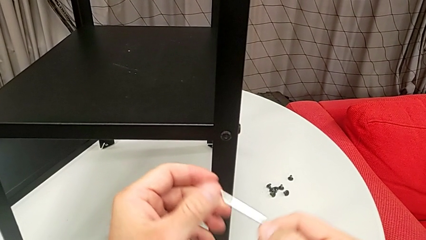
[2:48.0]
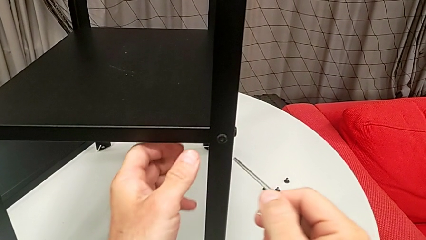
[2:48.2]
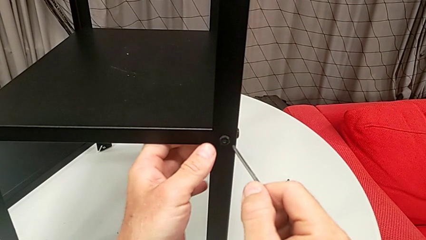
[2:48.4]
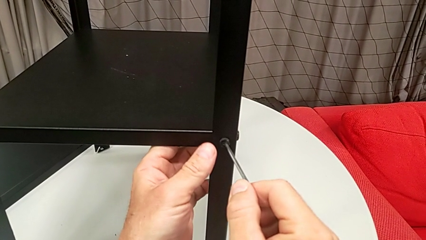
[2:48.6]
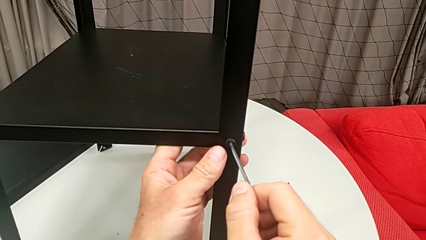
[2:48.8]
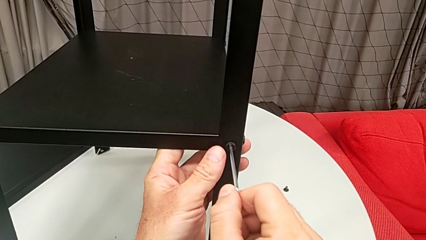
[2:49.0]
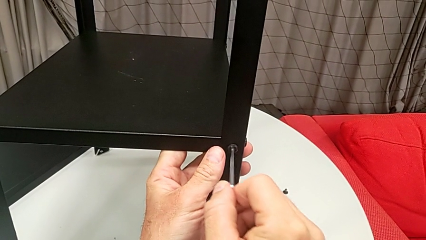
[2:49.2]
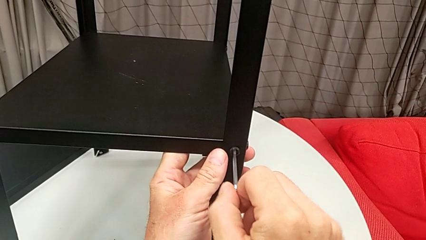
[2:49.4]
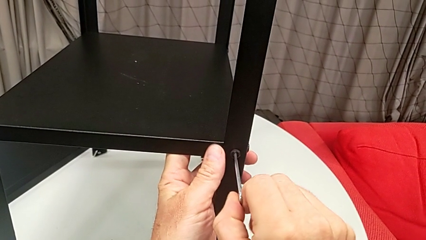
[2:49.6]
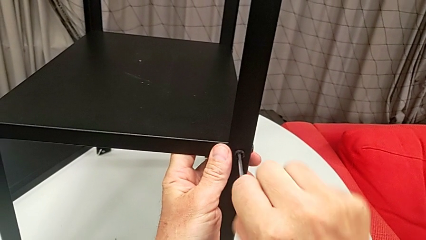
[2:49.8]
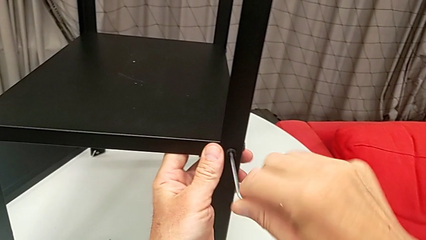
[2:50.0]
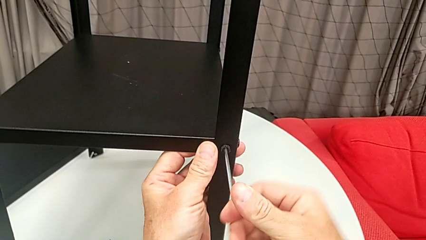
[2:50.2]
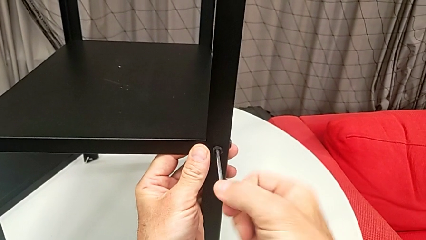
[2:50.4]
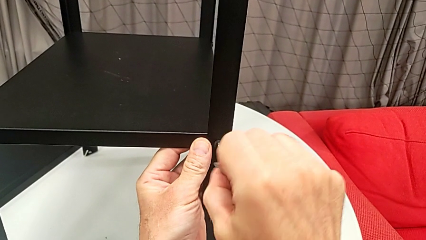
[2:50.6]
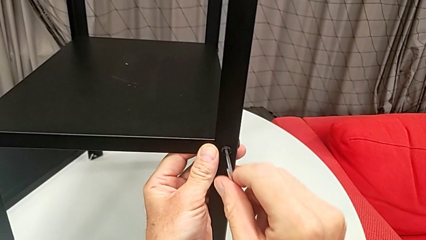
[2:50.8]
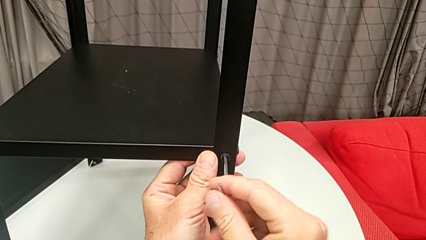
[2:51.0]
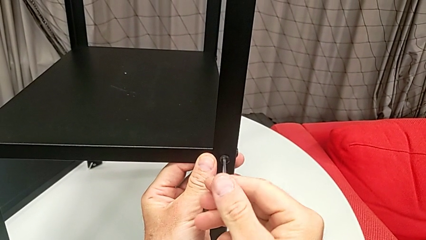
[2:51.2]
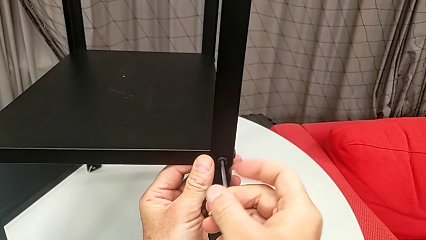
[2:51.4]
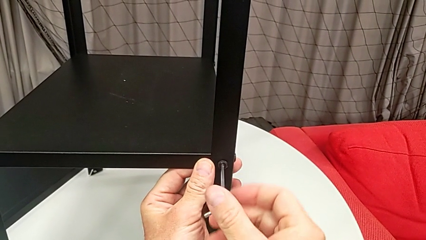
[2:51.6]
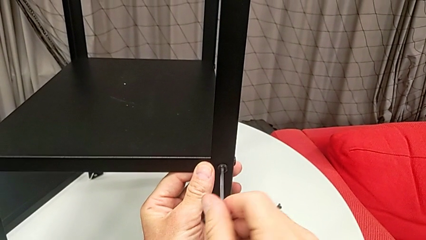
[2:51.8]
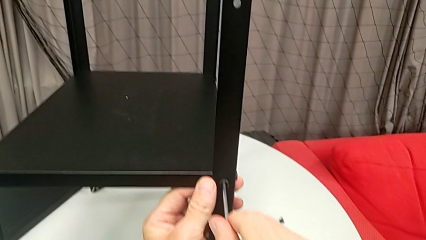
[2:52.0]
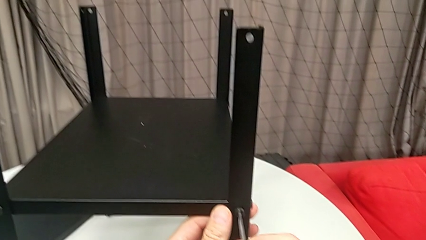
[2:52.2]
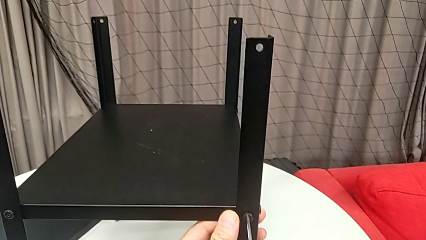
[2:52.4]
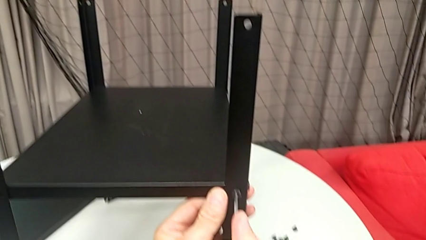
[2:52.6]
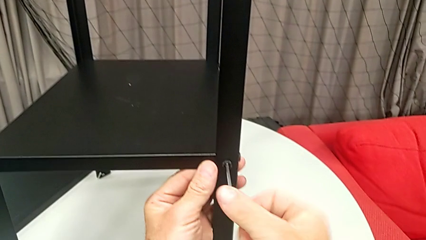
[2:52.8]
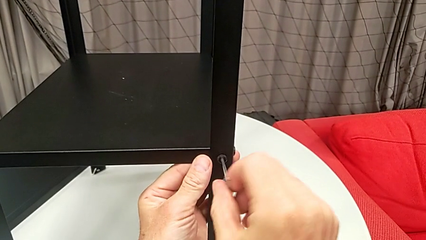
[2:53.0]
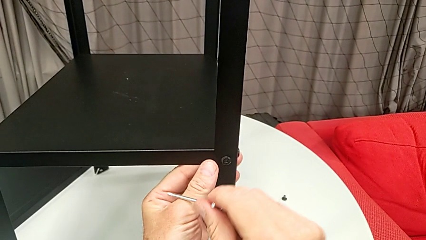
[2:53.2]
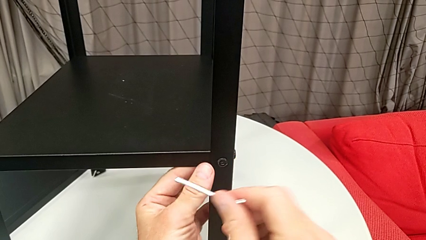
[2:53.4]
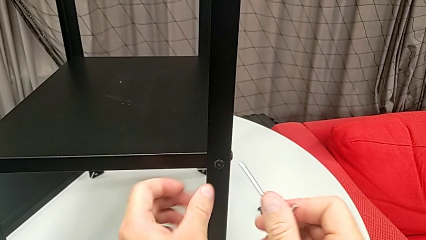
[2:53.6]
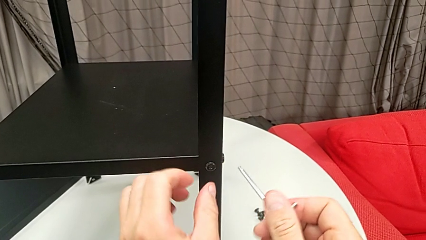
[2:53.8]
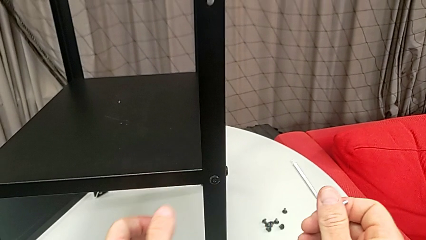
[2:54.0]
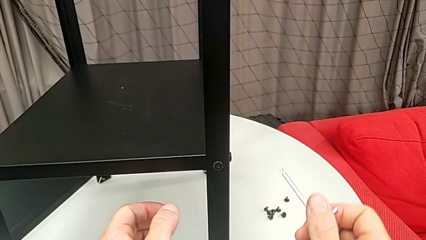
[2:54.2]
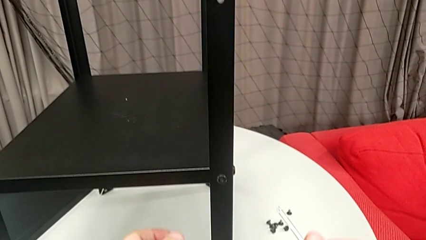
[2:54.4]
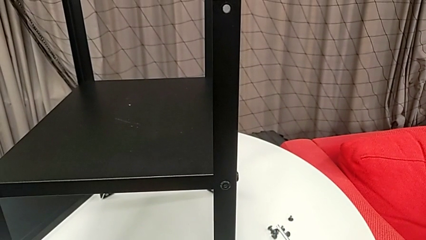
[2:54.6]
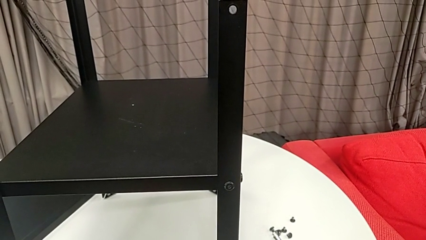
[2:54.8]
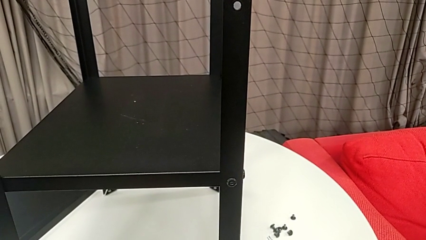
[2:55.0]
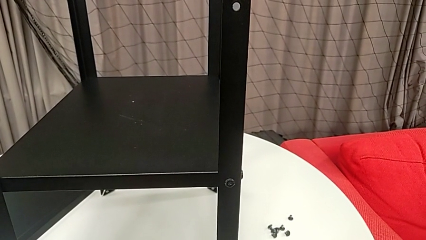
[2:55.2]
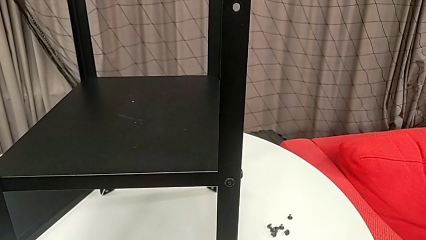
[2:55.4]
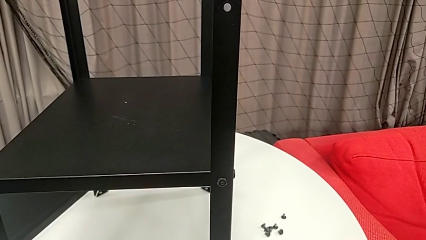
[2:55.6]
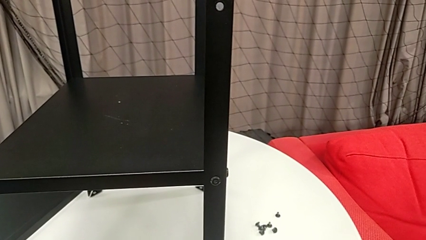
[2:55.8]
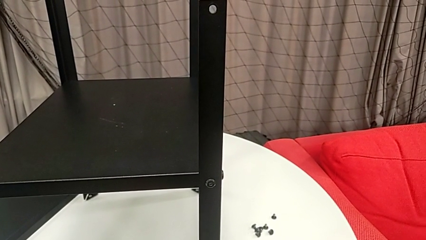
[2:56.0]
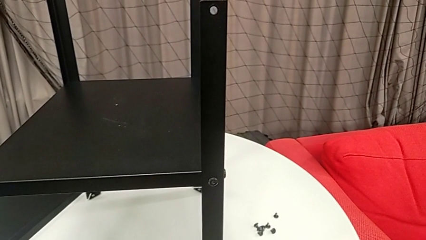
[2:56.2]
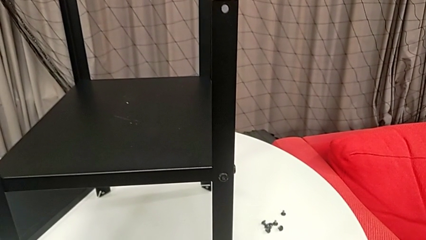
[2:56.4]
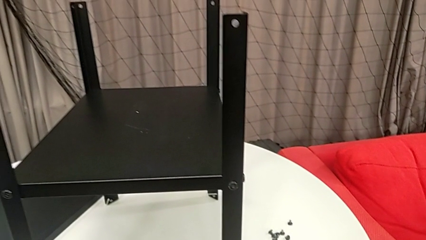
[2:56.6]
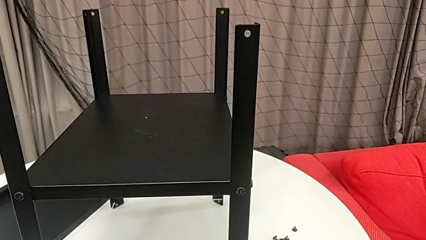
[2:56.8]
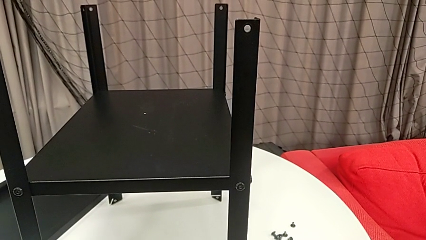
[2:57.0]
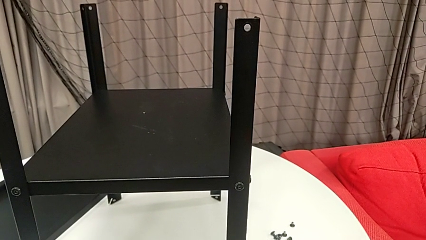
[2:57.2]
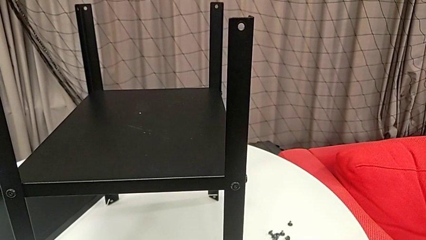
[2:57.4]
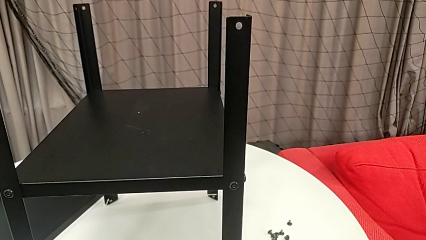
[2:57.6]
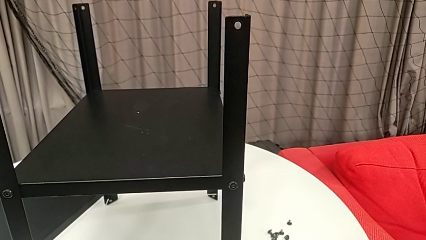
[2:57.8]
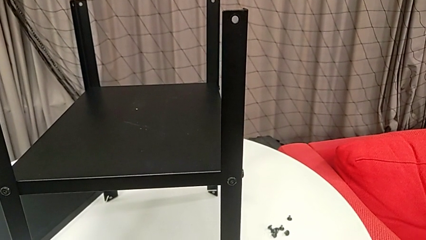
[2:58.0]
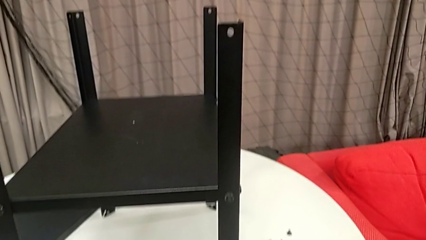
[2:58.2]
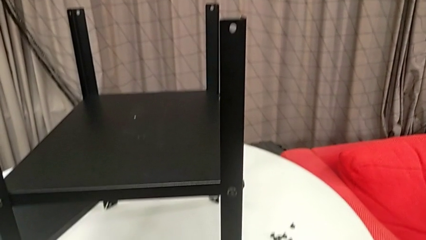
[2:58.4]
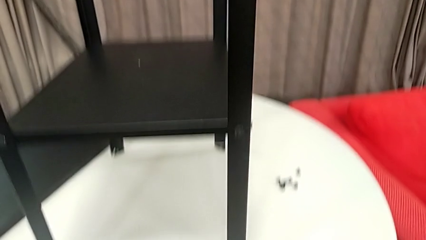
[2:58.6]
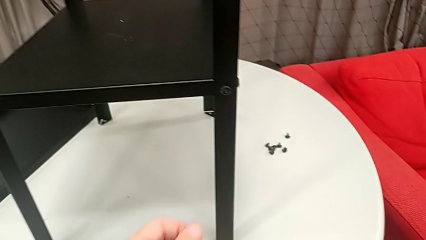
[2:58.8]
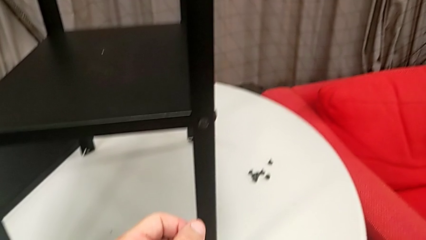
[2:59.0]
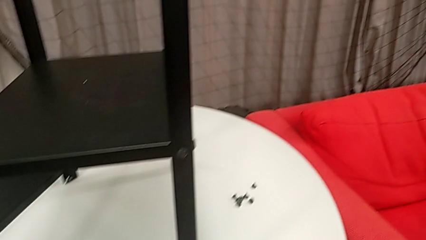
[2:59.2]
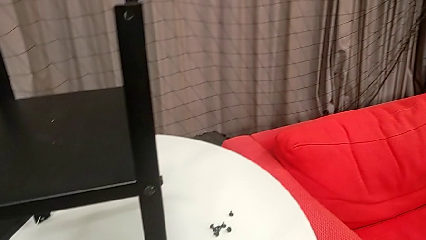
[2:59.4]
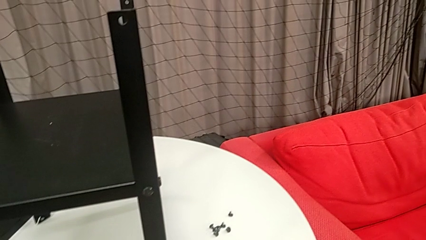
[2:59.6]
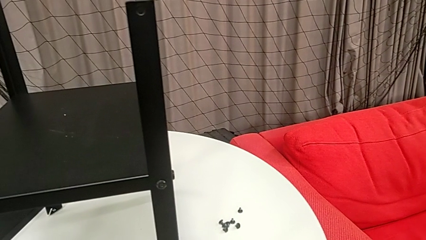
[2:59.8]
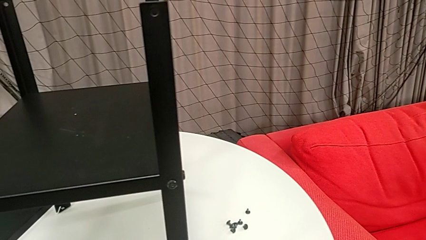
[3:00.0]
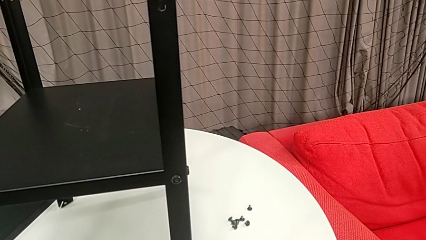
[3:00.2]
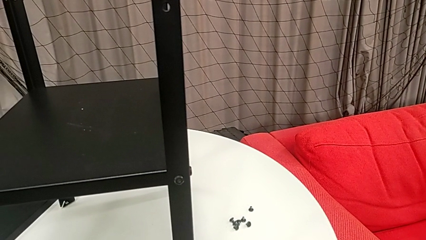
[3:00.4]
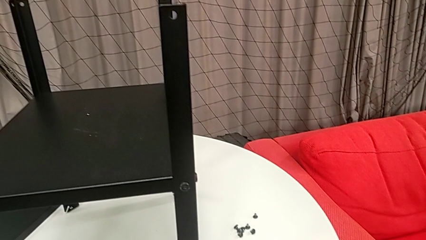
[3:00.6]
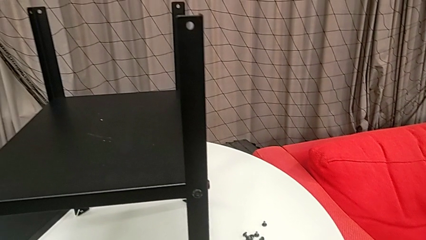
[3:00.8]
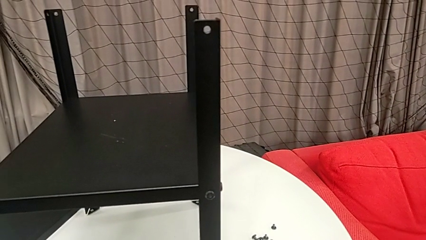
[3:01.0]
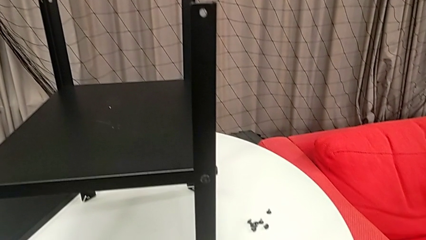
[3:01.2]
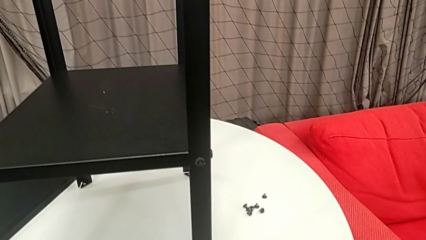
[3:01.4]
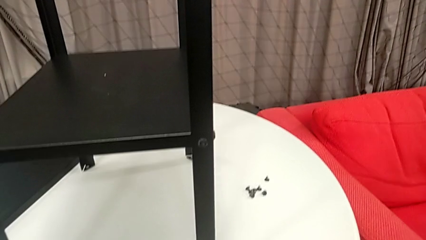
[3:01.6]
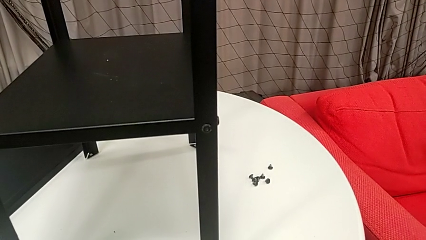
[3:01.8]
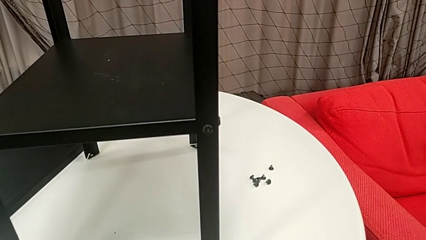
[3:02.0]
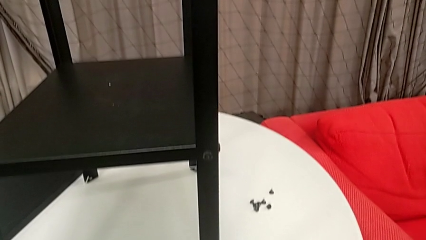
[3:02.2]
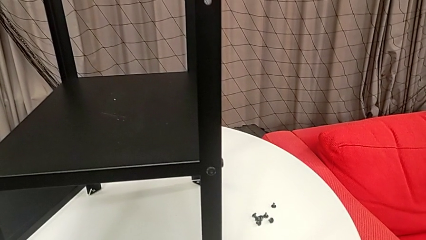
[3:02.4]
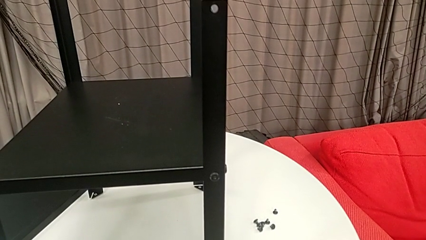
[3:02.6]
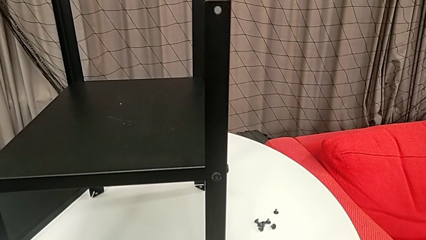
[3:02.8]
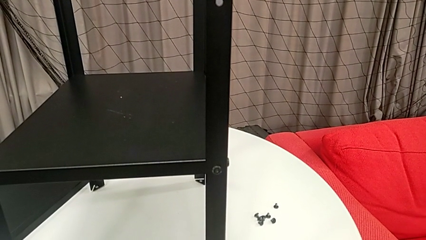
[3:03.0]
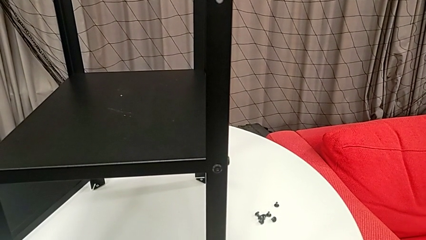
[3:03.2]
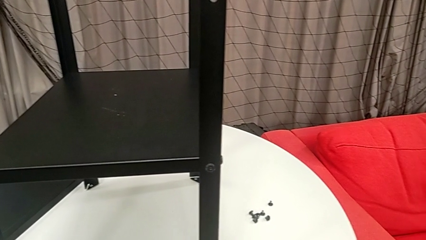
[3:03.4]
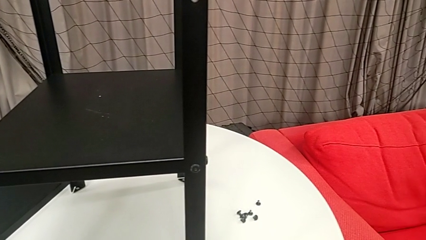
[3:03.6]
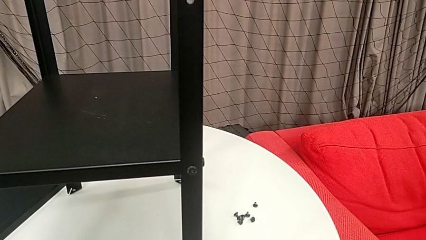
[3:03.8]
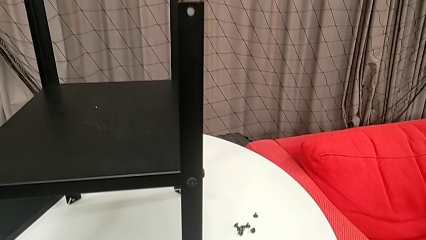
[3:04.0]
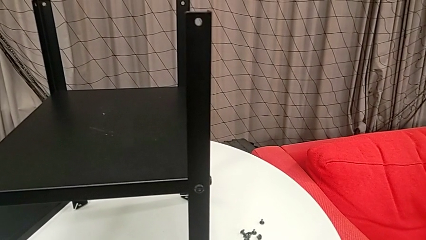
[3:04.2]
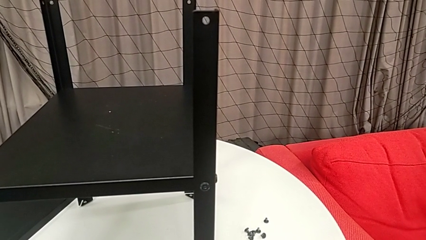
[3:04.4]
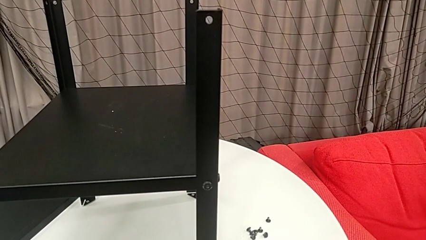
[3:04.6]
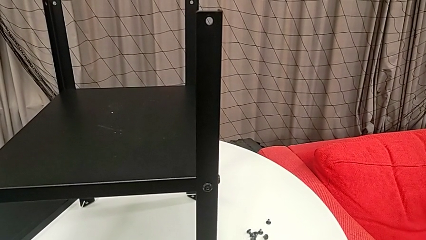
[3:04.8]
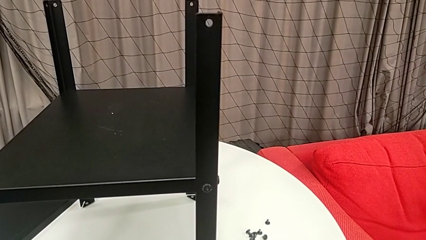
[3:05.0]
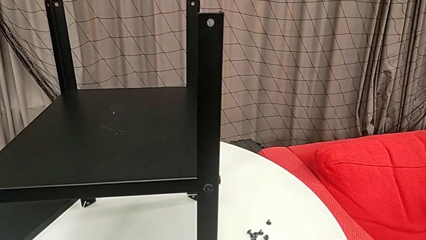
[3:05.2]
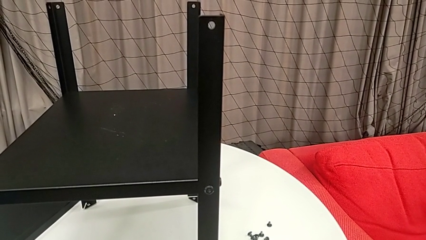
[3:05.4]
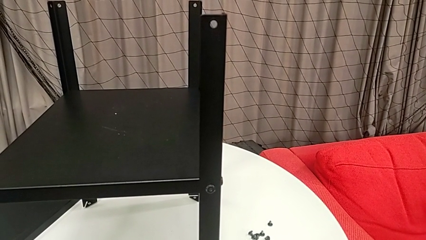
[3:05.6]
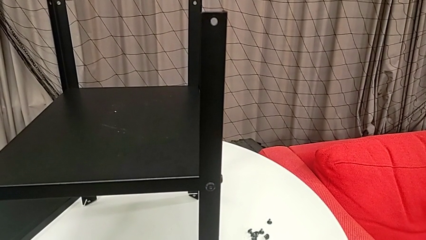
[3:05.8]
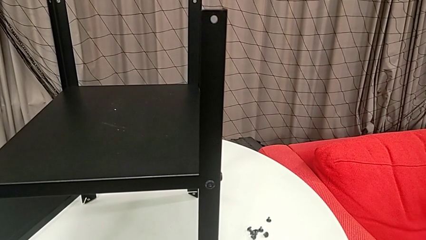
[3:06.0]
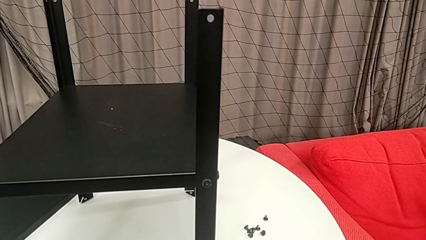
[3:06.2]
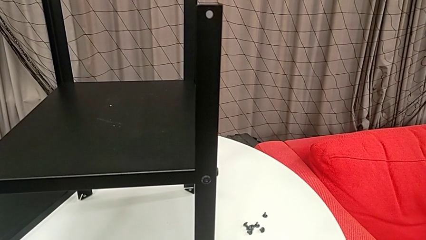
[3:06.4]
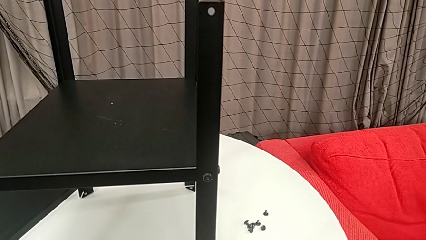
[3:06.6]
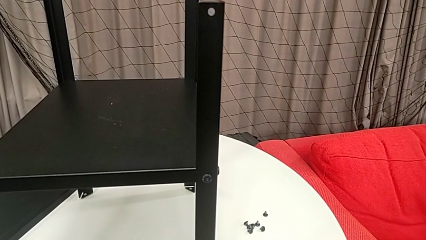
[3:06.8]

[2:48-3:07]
The camera wearer is disassembling the first leg from the shelf. They insert the Allen wrench, unscrew the hex socket head and wrongly withdraw the Allen wrench.
